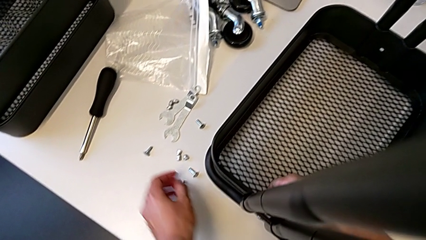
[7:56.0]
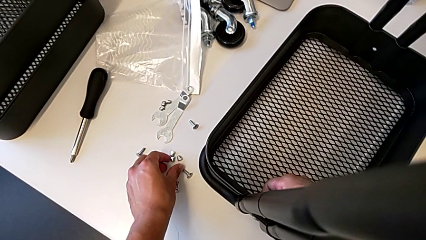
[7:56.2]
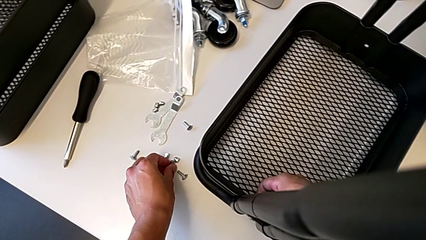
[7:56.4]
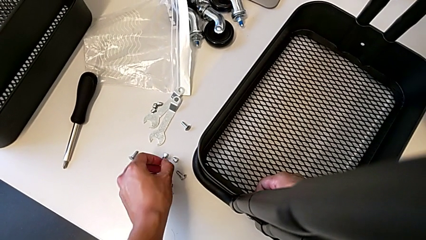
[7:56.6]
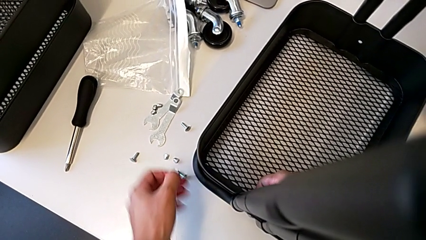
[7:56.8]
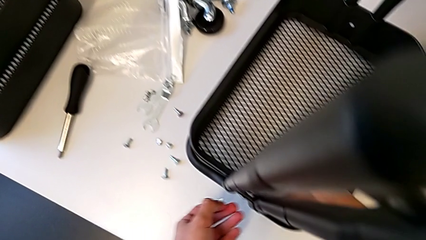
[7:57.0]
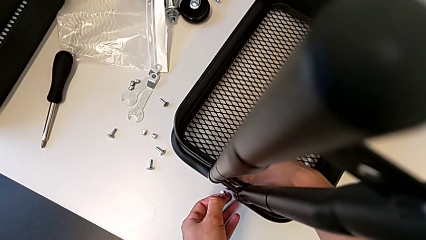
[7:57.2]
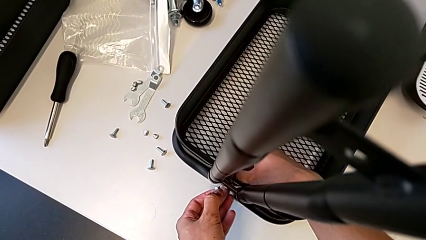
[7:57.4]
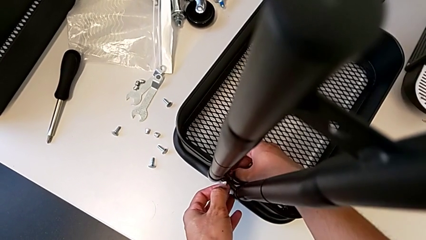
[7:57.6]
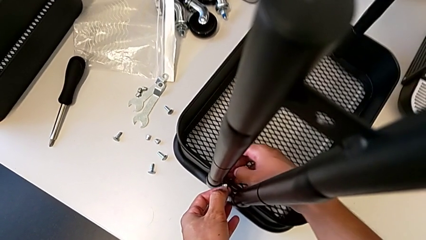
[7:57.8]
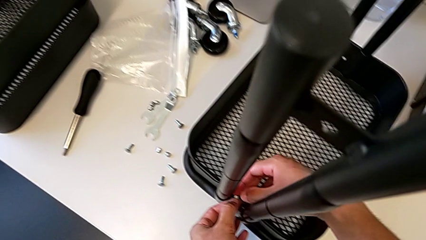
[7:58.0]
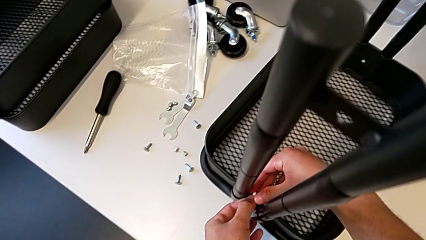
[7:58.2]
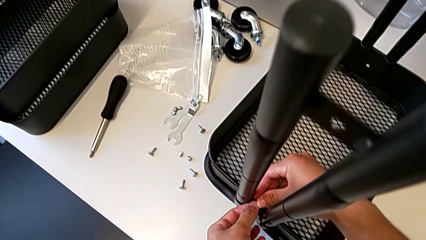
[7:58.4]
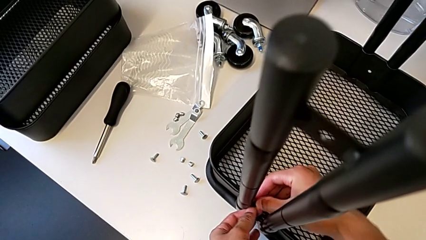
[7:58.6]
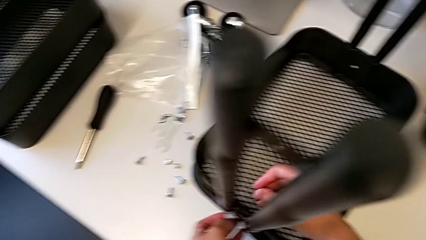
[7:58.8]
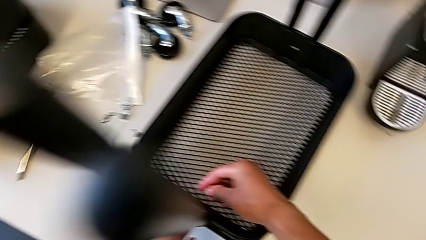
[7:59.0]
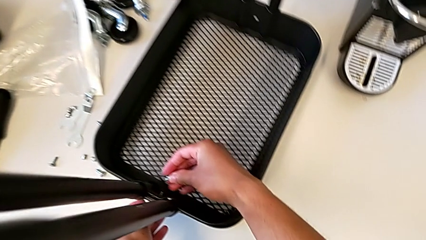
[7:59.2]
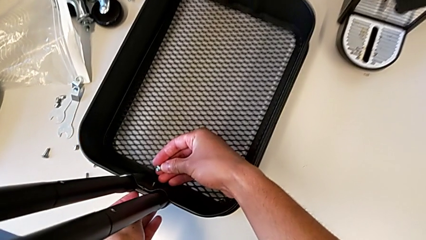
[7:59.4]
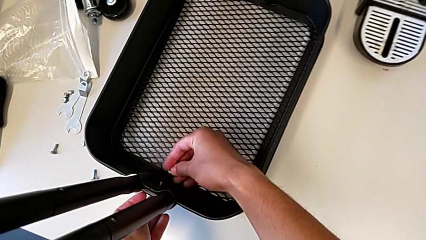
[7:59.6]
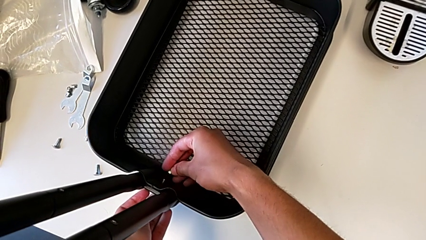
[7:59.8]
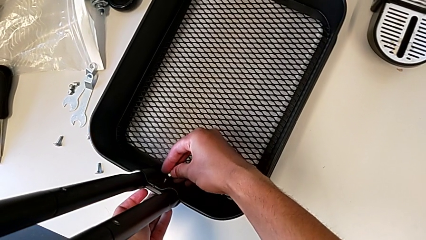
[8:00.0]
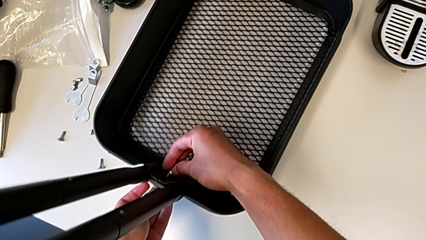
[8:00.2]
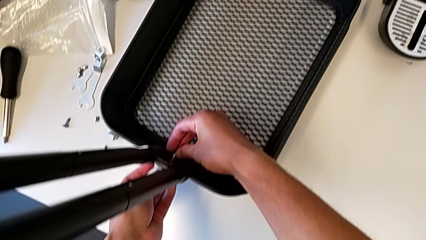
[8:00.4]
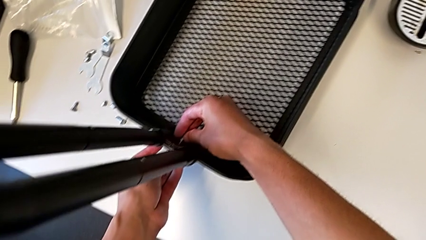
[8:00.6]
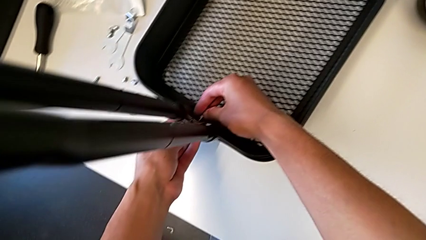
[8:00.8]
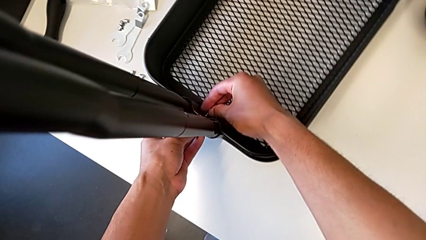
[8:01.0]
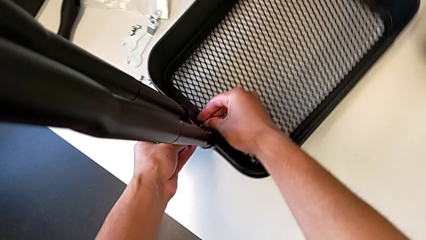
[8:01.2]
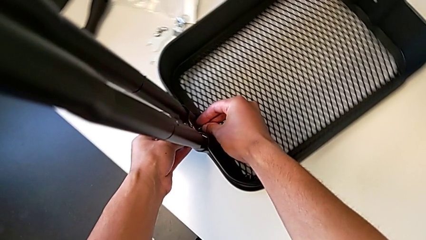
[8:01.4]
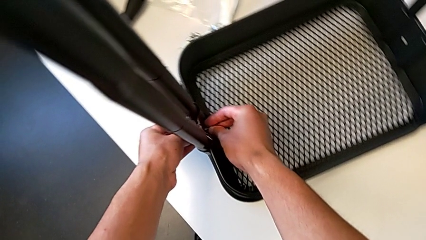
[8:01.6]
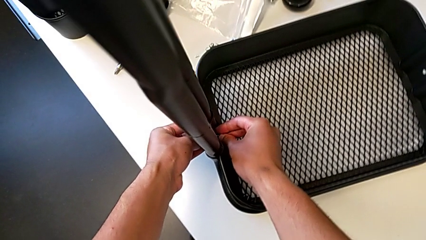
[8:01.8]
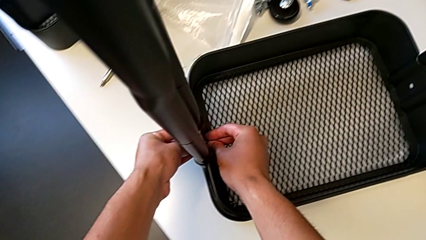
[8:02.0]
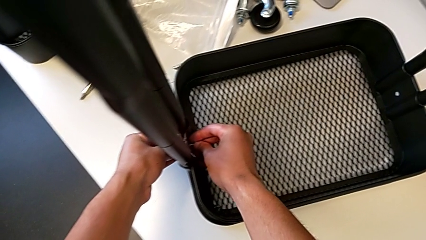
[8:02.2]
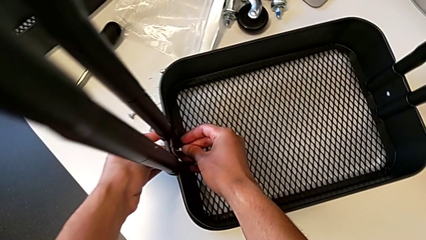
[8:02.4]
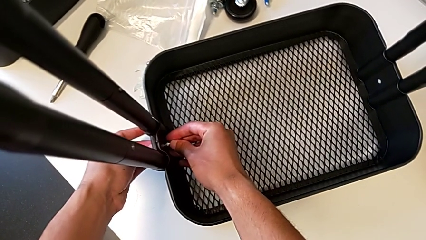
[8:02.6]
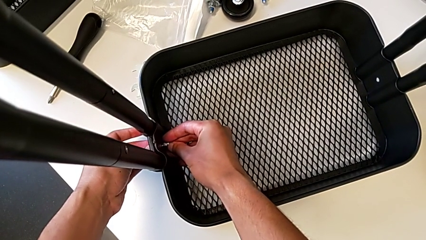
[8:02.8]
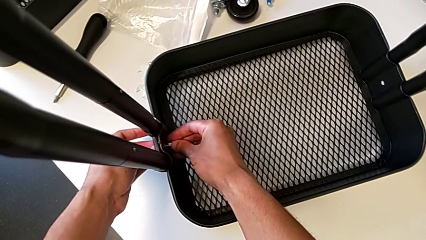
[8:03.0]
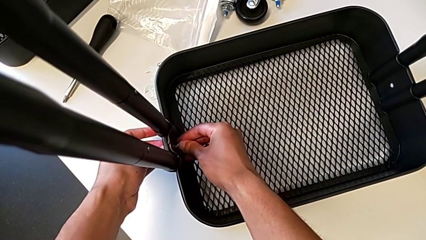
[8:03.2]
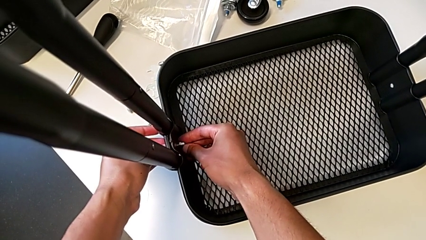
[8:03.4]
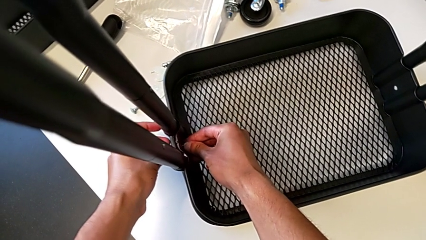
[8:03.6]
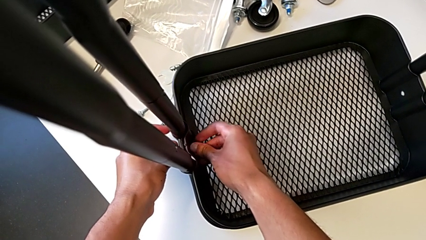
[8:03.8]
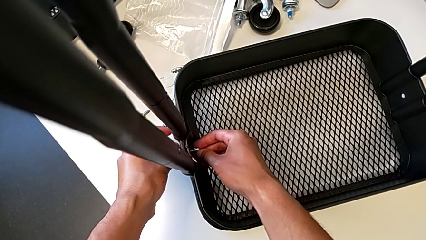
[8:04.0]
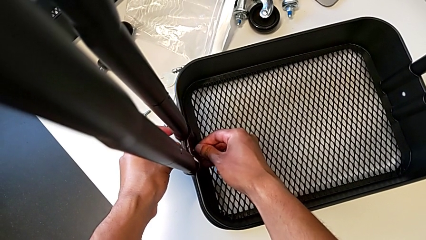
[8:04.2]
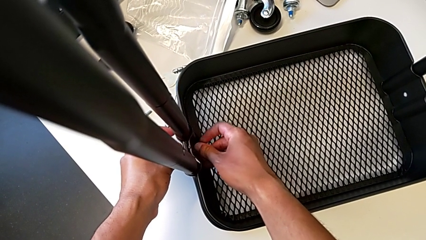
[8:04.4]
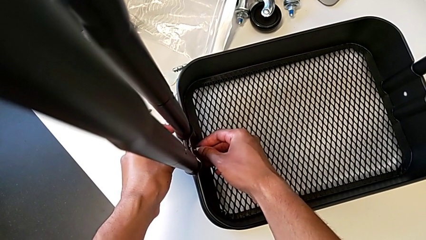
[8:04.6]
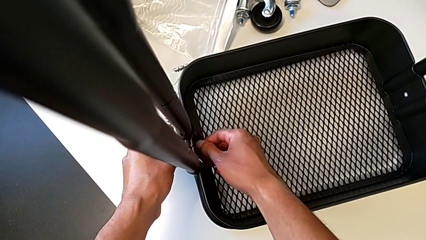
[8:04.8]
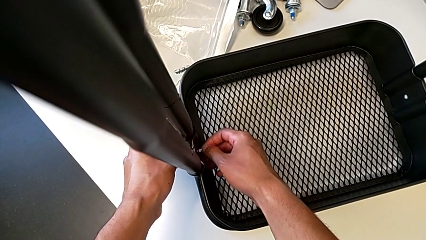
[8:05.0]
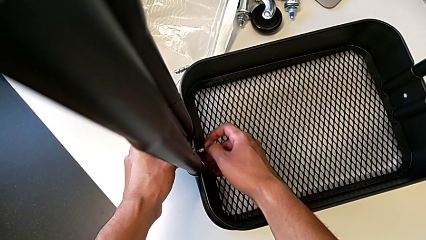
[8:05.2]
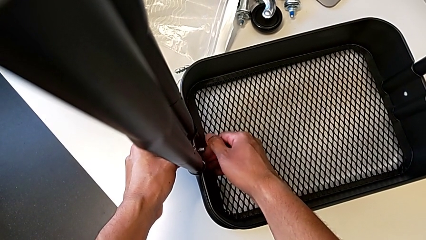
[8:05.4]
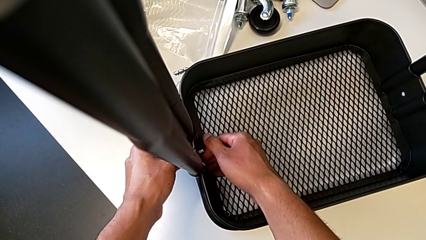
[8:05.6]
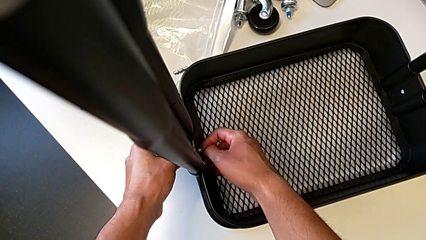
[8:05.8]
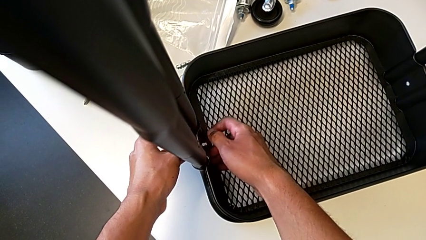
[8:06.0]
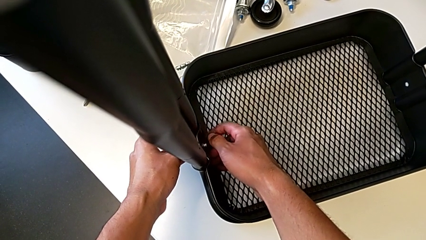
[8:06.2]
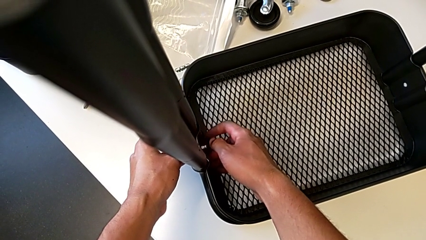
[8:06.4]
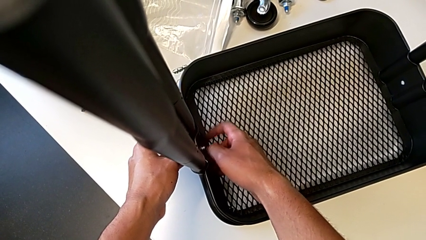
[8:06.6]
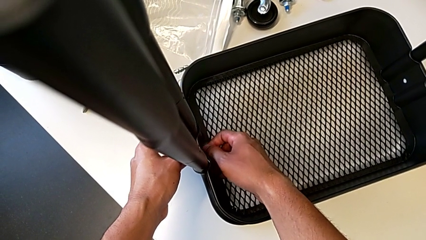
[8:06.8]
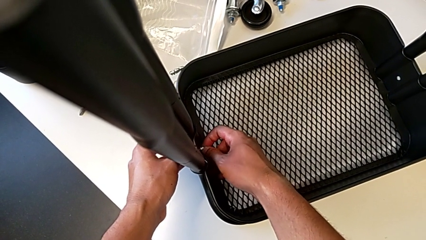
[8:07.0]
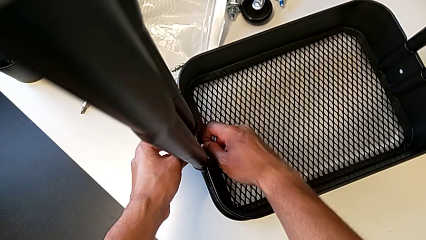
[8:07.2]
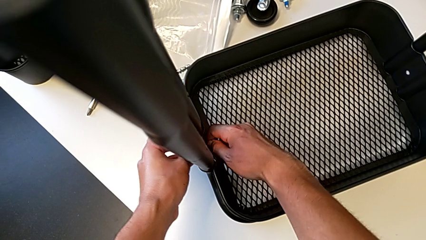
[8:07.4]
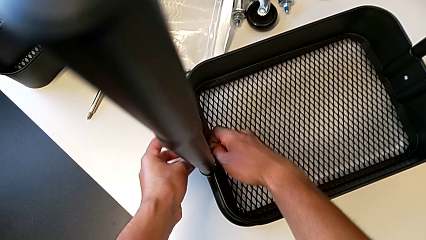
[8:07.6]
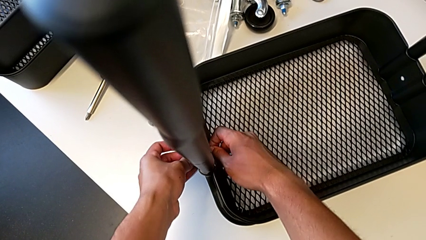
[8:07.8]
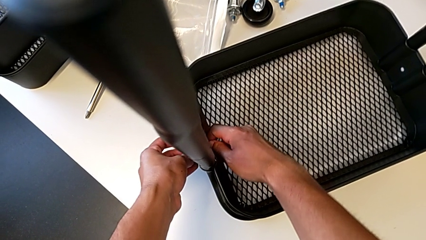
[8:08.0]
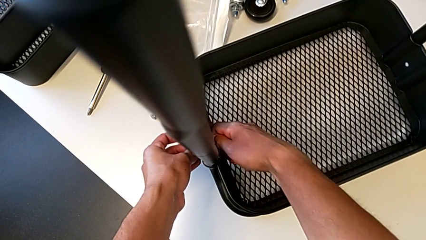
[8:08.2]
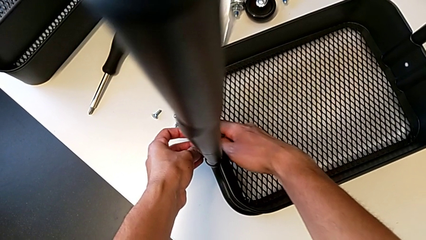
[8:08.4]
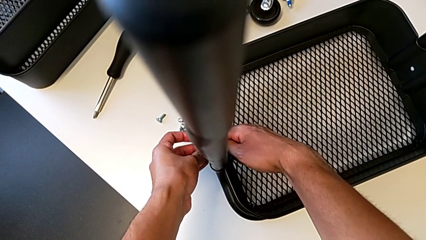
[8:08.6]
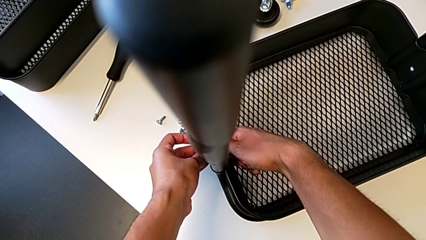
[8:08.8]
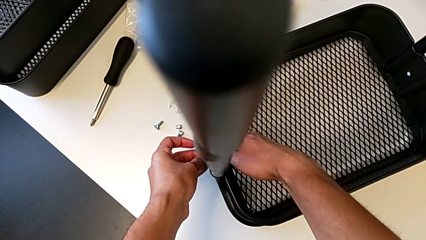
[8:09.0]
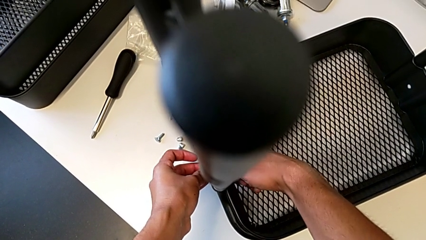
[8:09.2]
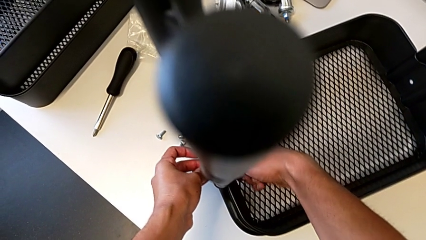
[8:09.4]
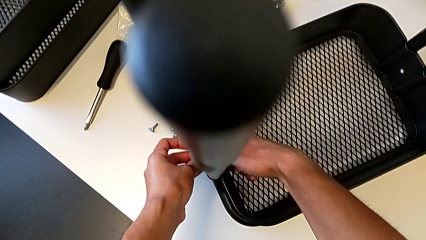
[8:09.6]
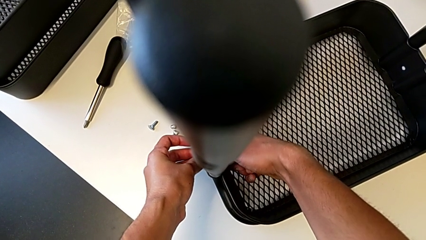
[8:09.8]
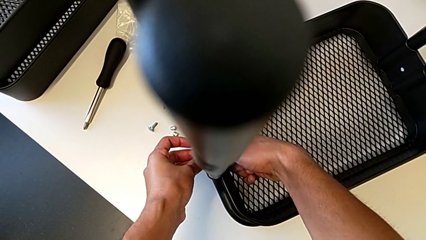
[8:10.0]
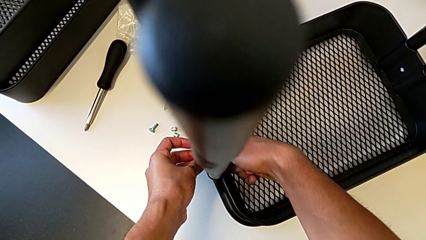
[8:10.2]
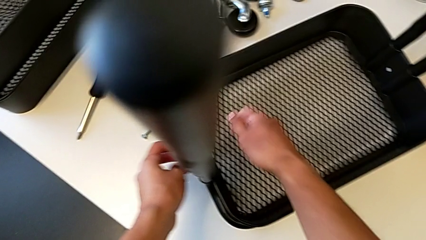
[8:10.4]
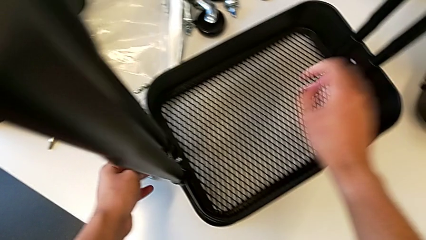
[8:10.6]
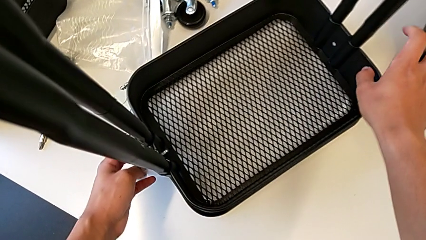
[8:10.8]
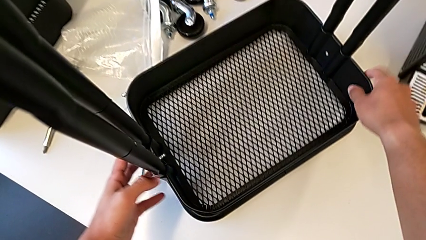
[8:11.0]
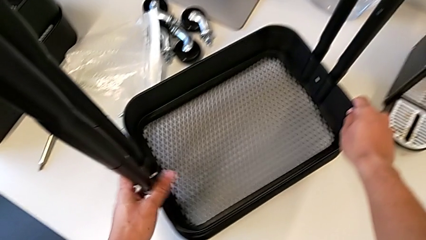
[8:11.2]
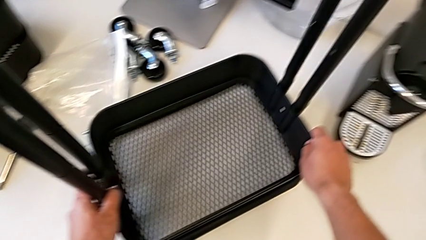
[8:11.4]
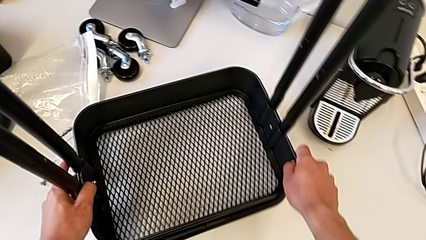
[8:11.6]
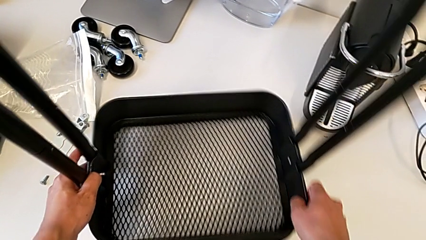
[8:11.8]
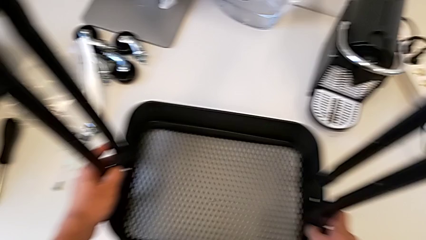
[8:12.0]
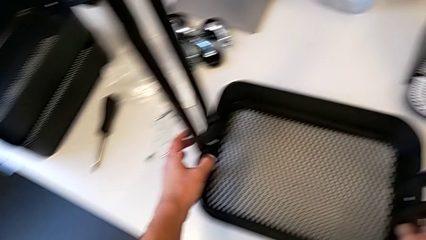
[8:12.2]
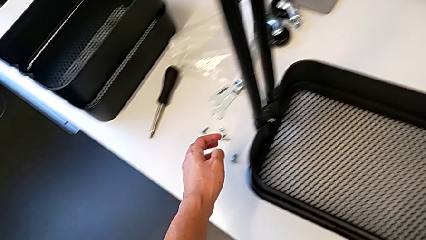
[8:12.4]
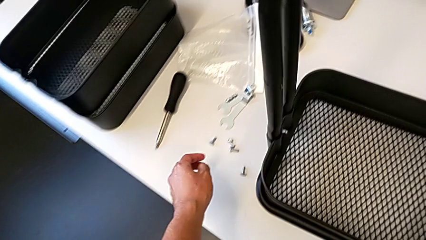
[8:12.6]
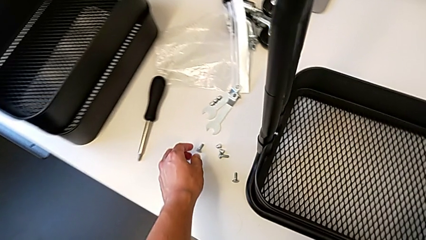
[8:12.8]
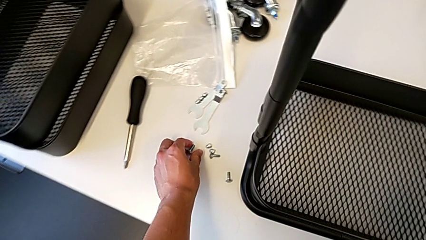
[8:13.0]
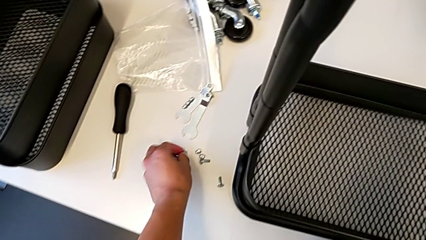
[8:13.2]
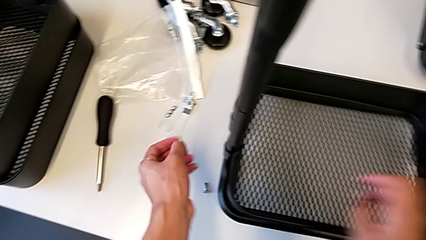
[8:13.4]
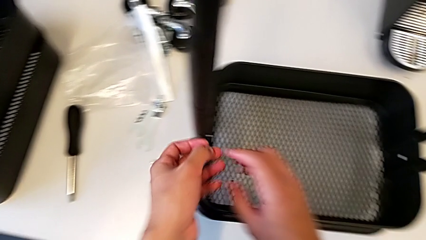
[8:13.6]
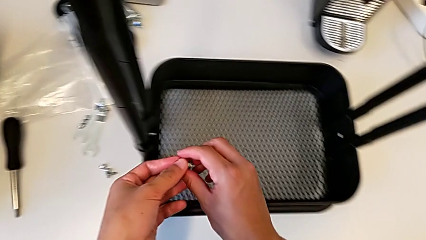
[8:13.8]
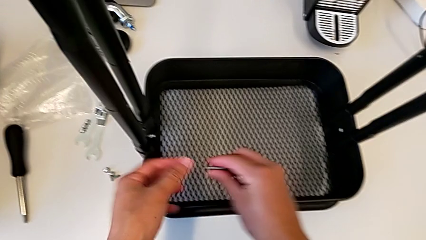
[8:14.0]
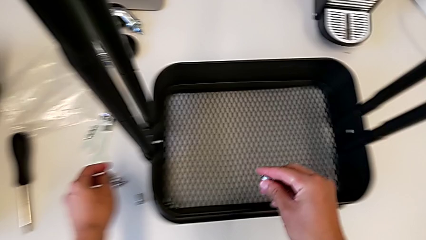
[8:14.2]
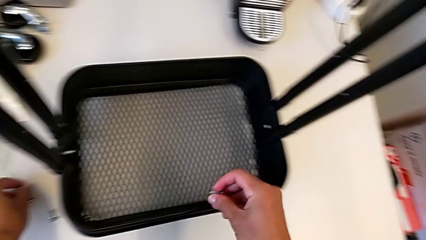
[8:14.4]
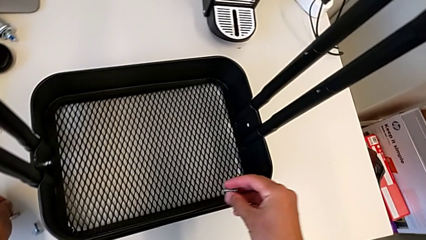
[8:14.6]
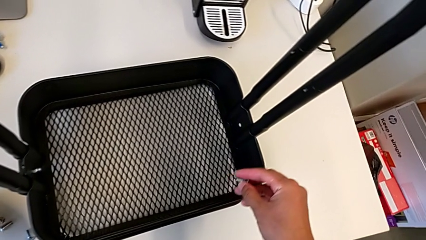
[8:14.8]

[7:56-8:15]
The camera wearer is screwing the brackets on the bottom table. They grab the hexagon cap nut, place it, screw the screw, slide the utility cart and grab the screw.
